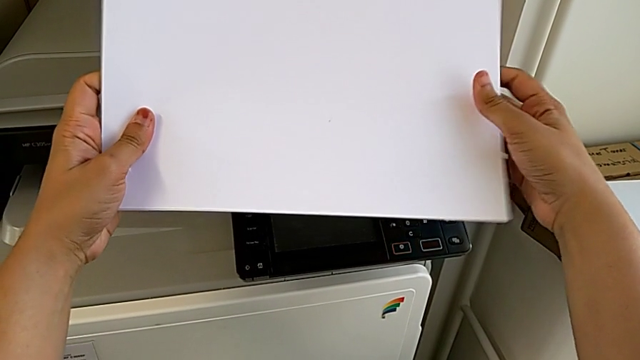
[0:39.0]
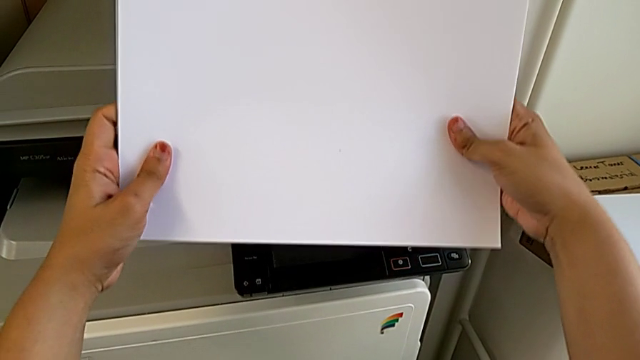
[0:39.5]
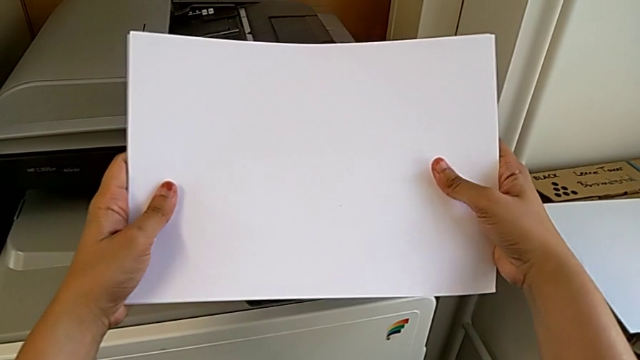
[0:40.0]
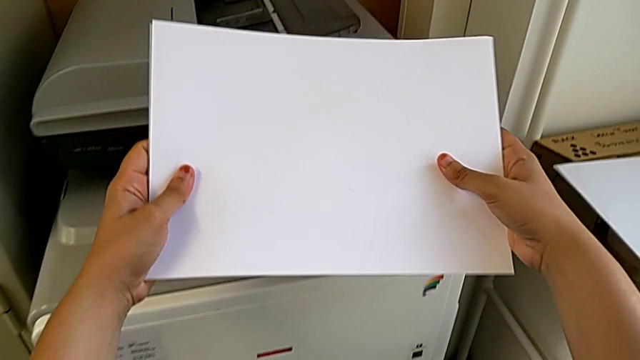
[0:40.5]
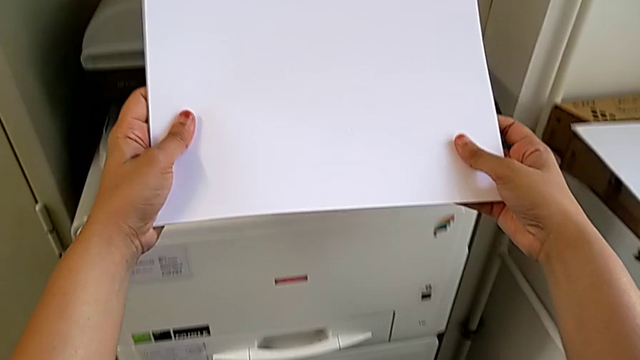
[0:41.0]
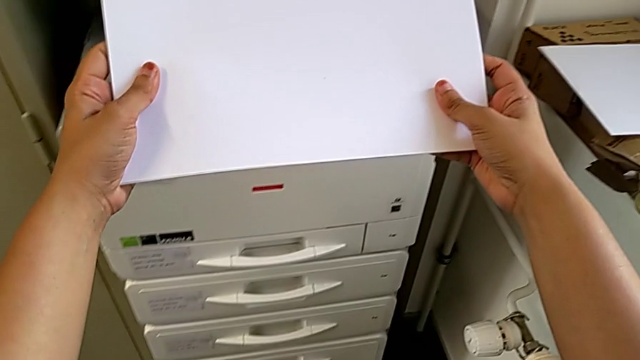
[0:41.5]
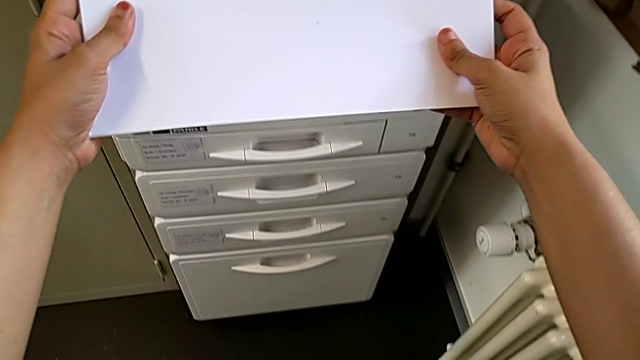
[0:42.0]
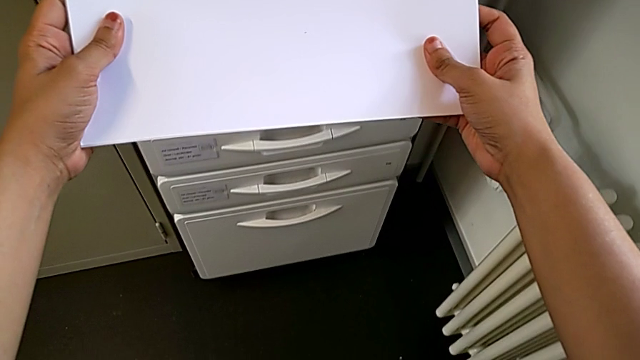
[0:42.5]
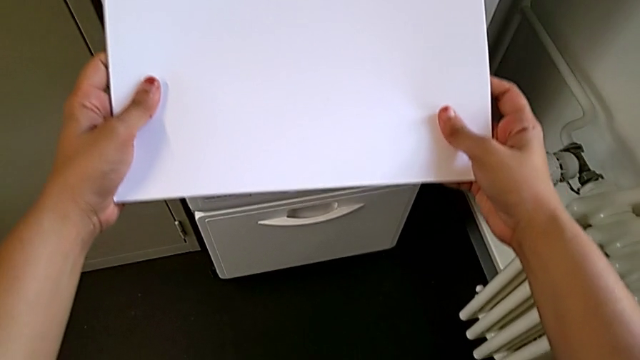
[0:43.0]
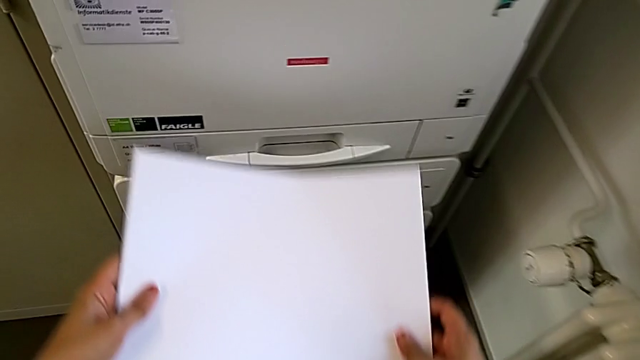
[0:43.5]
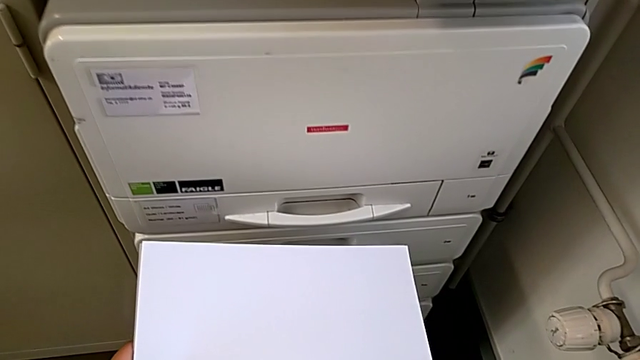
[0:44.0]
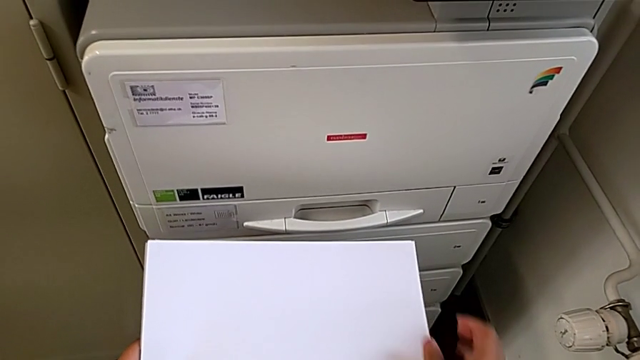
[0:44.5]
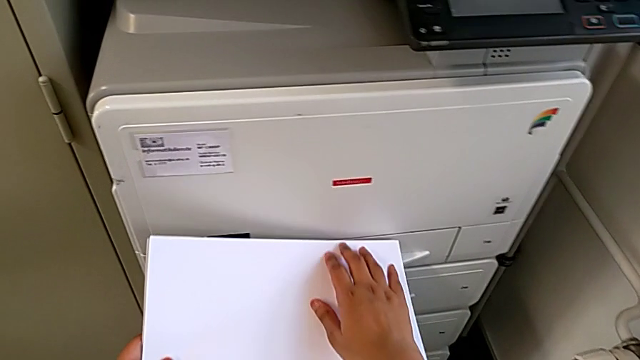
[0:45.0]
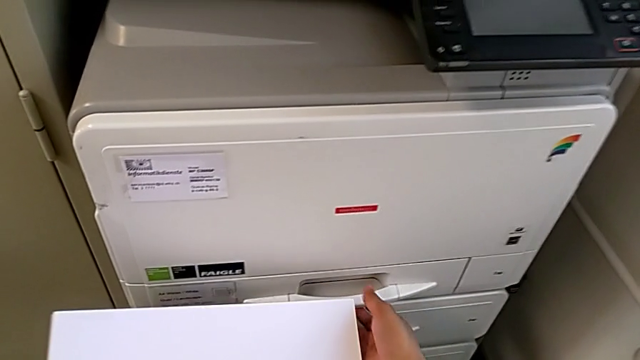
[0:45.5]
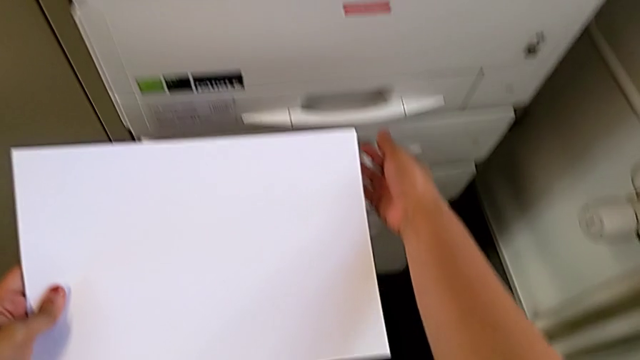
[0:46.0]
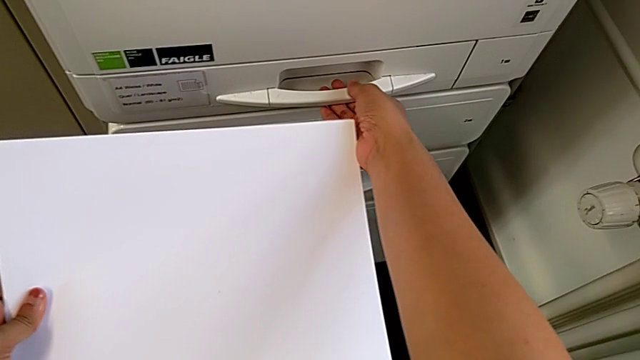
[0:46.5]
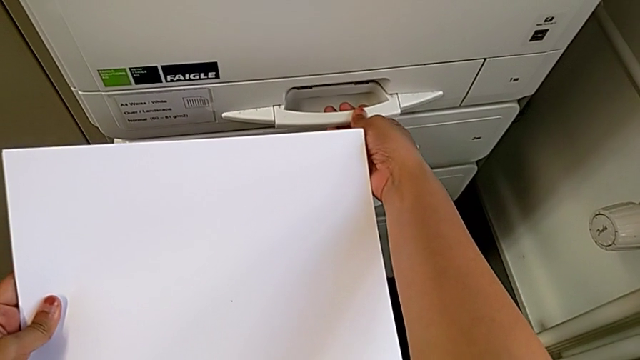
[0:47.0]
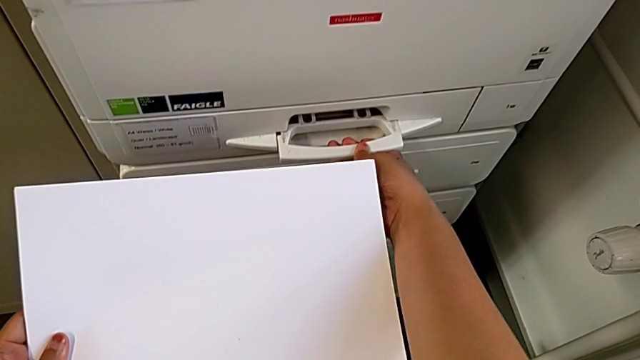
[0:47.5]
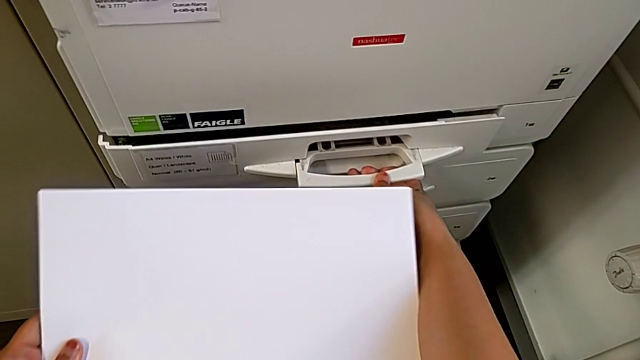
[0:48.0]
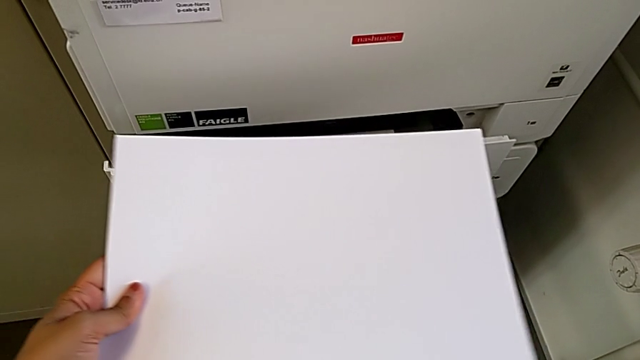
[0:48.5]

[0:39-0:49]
The camera wearer is loading the paper stack into the paper tray. They align the paper stack, hold it, approach the paper tray, approach the handle and grab it.

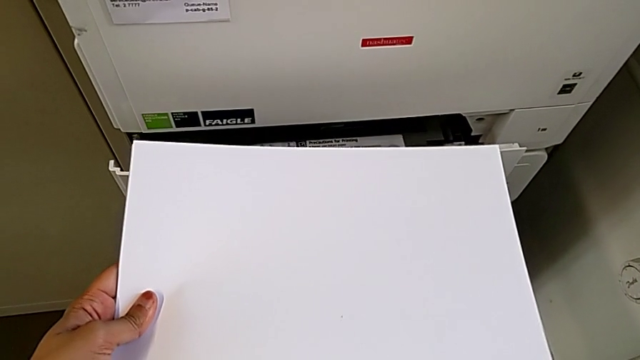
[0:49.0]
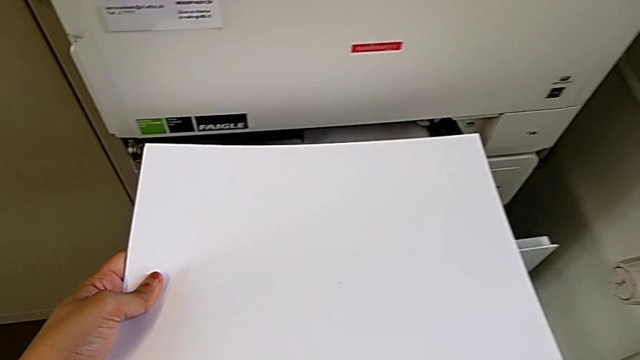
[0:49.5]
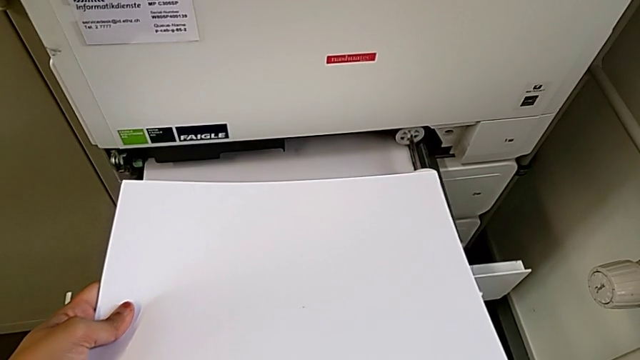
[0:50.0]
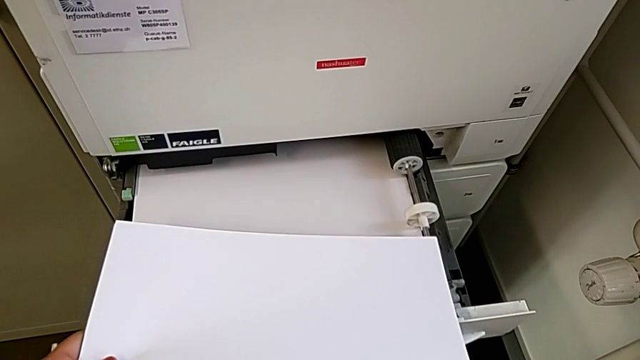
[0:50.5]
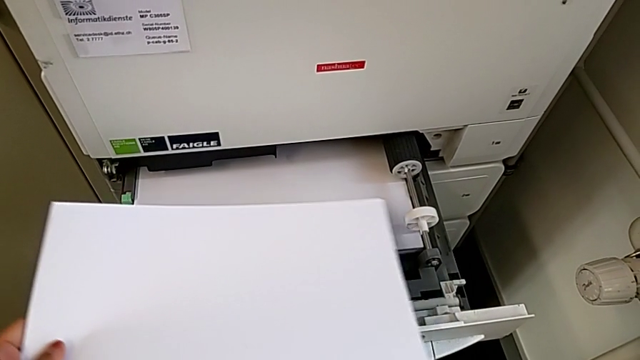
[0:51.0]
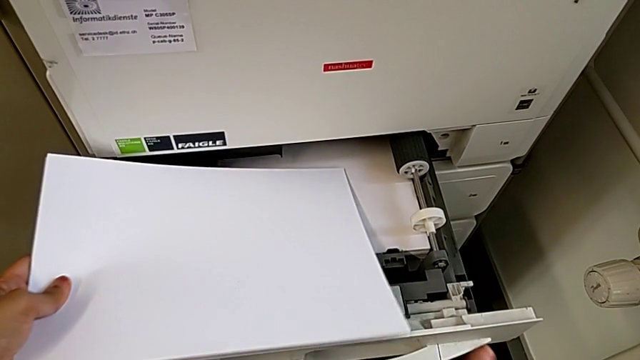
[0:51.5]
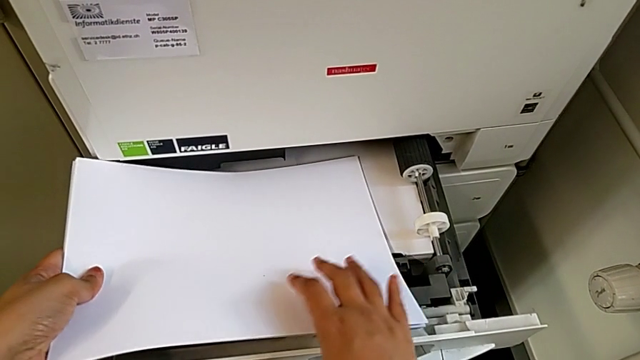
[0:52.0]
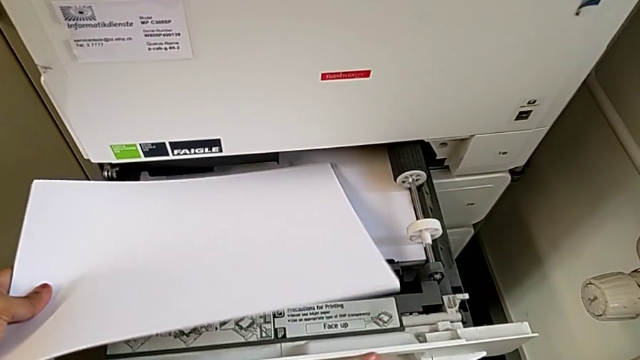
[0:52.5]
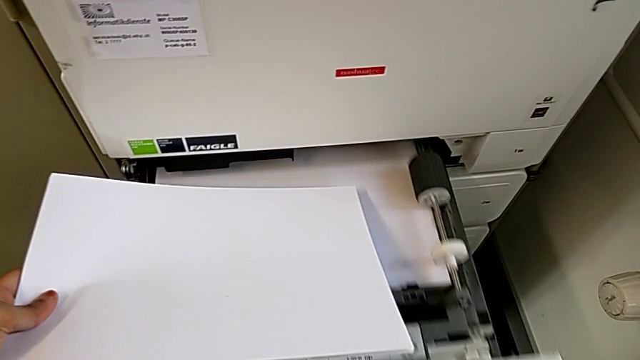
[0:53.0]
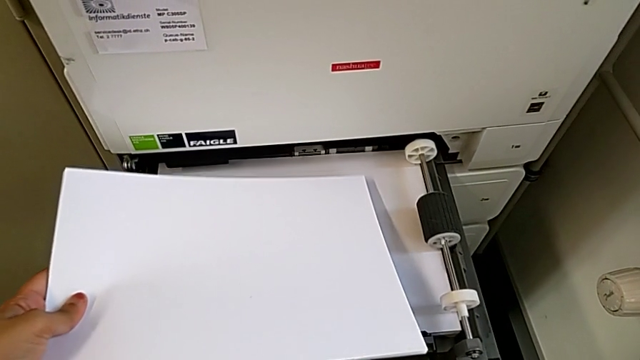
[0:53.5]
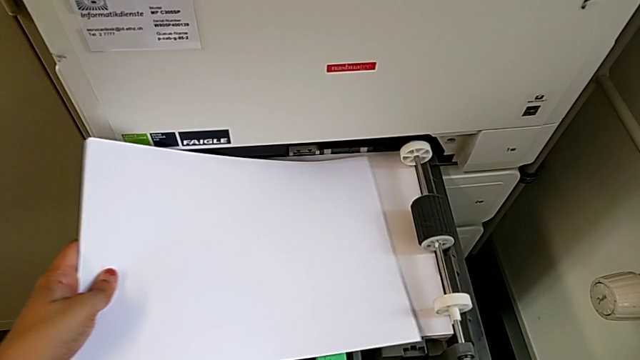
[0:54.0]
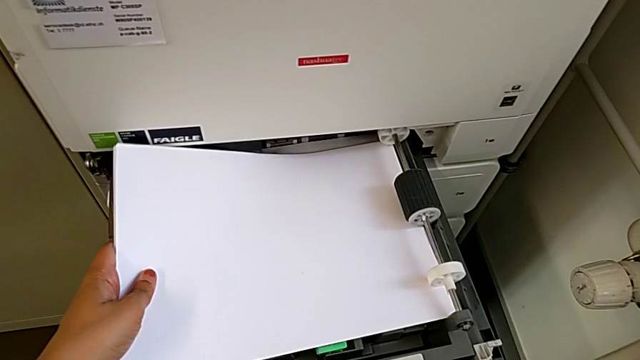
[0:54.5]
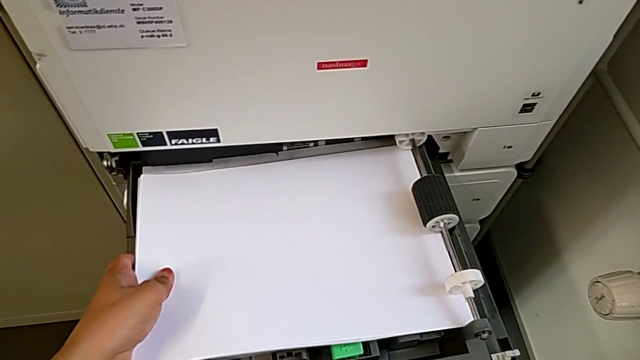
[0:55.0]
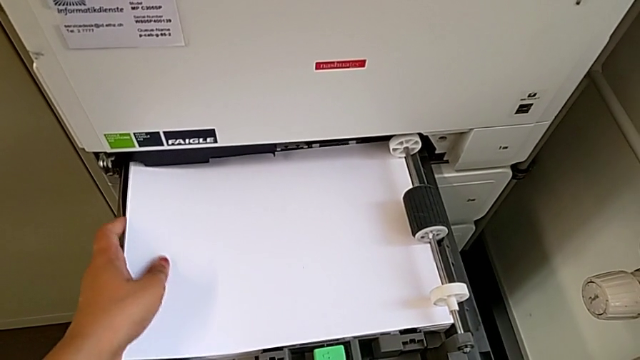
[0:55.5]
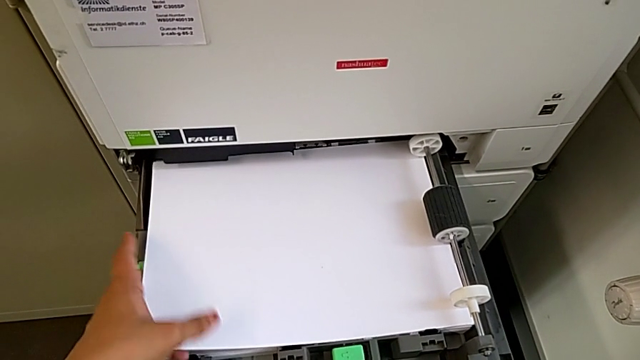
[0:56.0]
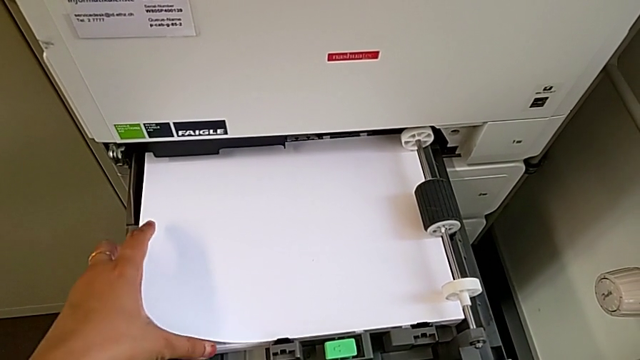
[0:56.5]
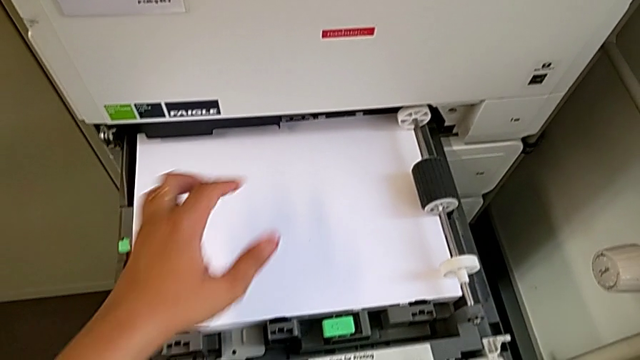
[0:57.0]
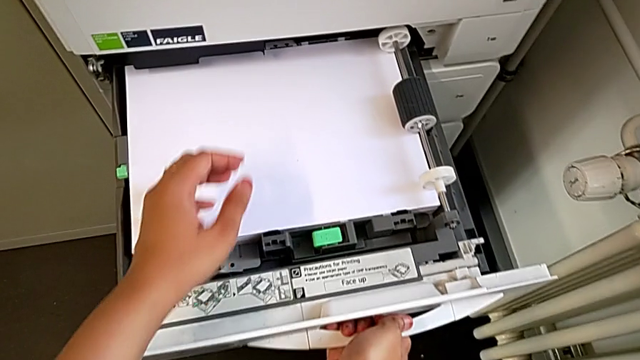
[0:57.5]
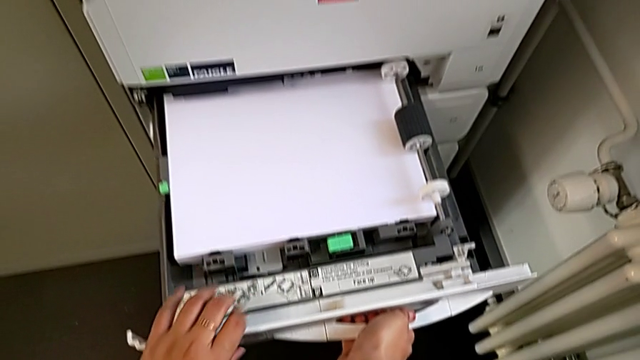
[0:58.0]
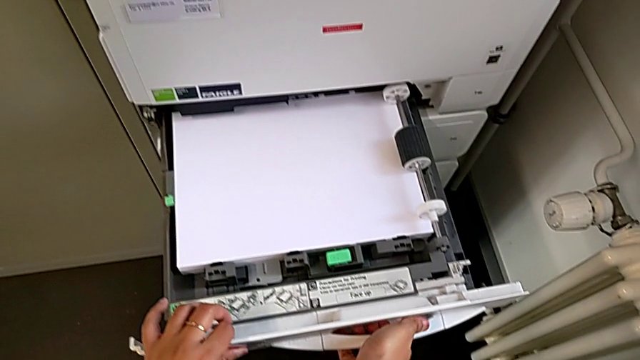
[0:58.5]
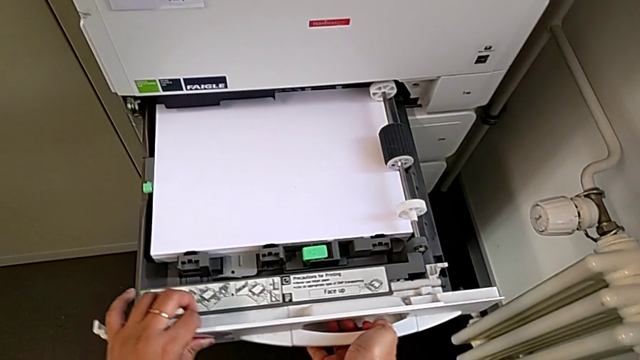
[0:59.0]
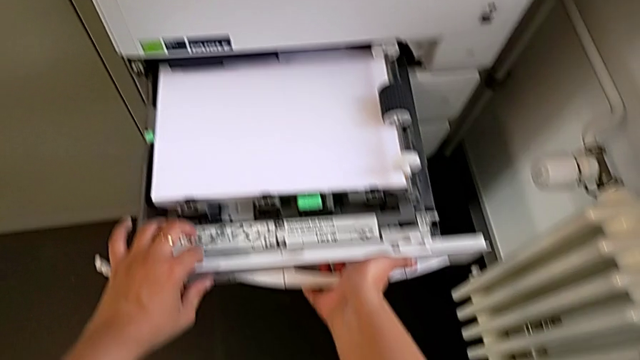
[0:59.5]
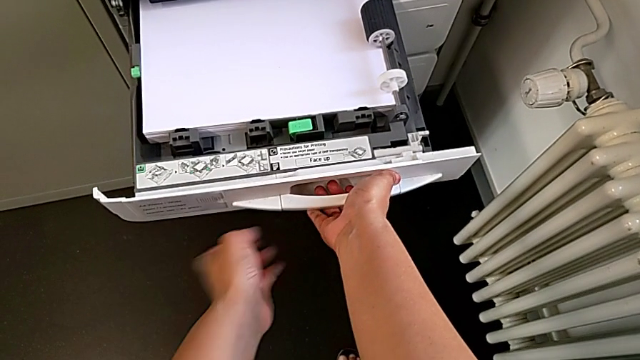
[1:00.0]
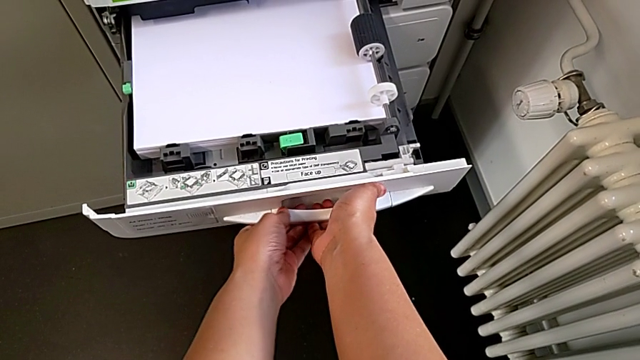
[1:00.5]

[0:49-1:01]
The camera wearer is loading the paper stack into the paper tray. They grab the handle, open the paper tray, load the paper stack and push the paper tray.
